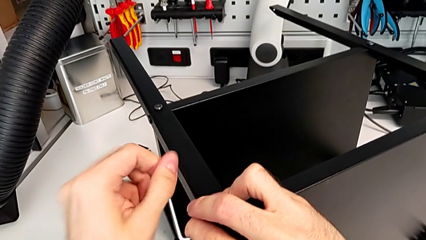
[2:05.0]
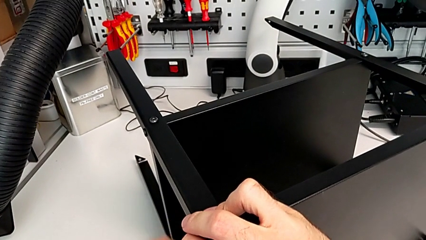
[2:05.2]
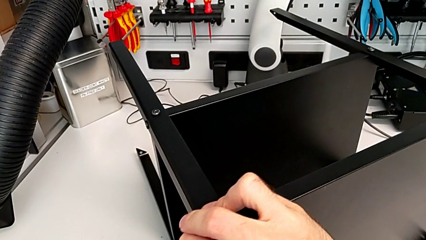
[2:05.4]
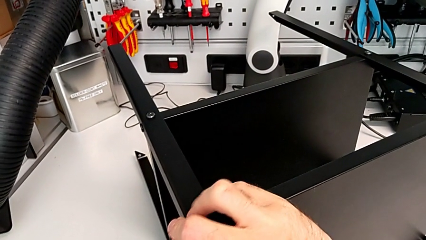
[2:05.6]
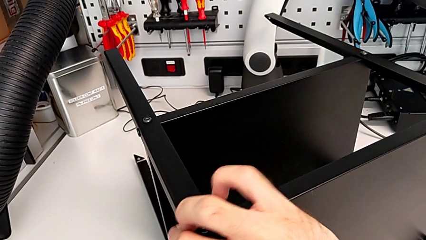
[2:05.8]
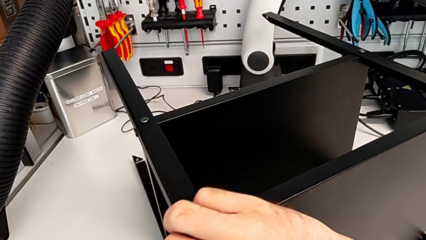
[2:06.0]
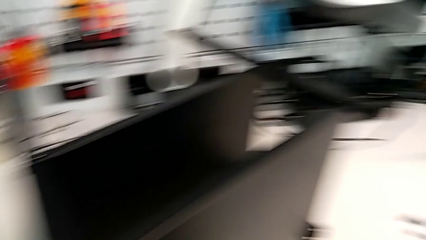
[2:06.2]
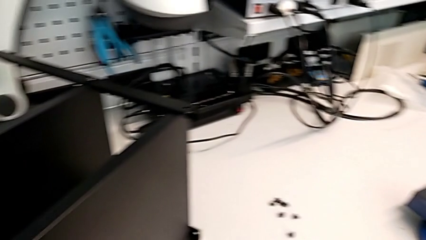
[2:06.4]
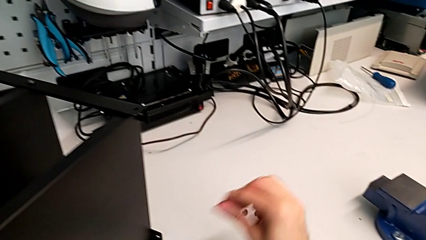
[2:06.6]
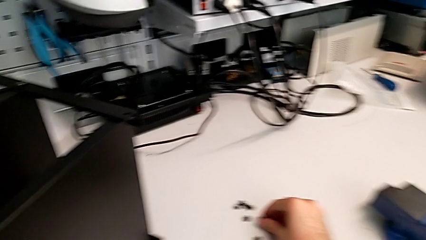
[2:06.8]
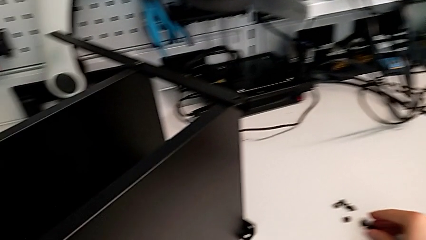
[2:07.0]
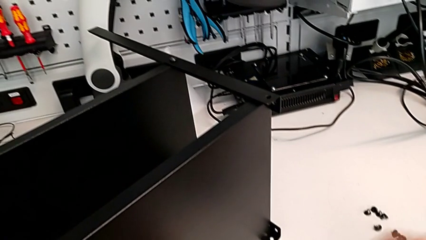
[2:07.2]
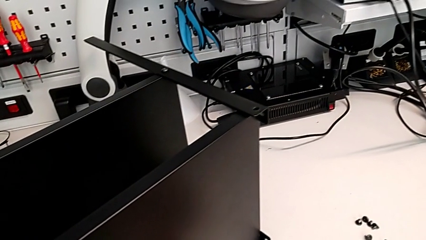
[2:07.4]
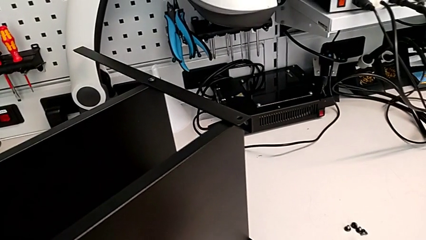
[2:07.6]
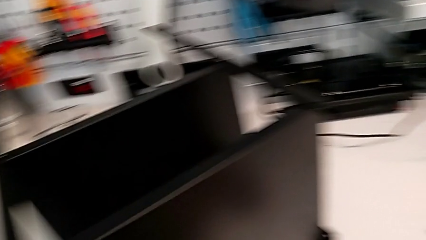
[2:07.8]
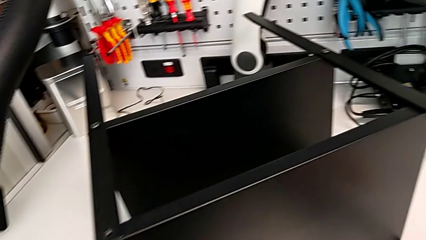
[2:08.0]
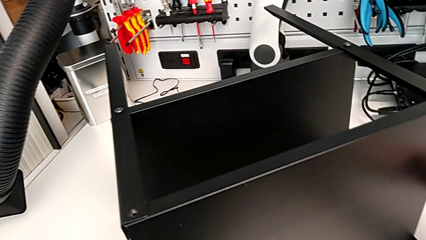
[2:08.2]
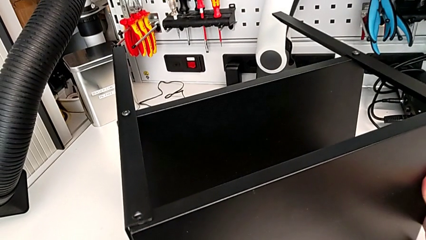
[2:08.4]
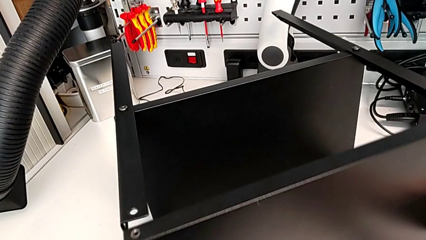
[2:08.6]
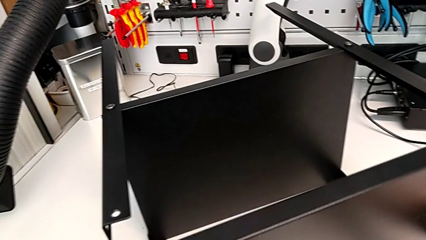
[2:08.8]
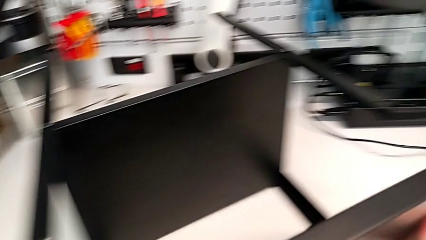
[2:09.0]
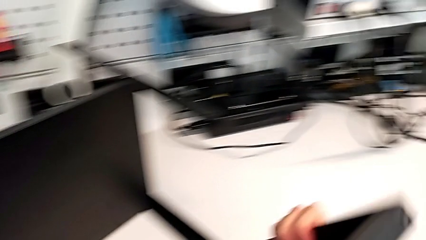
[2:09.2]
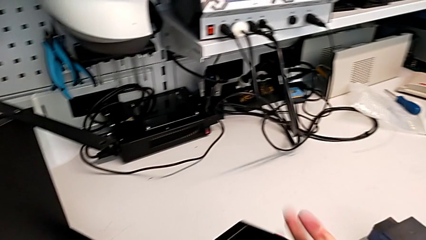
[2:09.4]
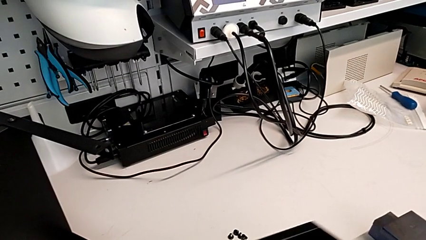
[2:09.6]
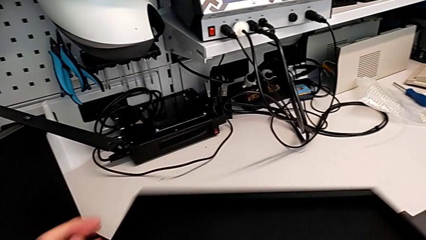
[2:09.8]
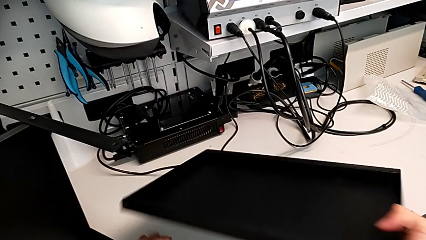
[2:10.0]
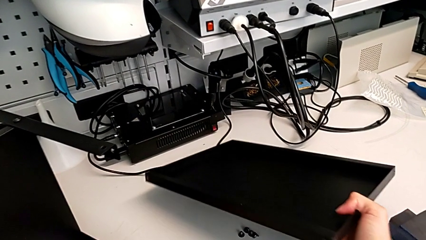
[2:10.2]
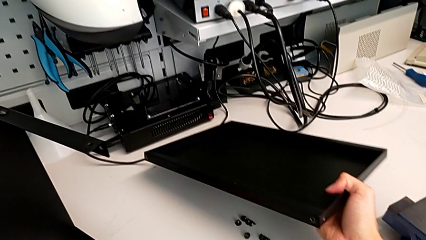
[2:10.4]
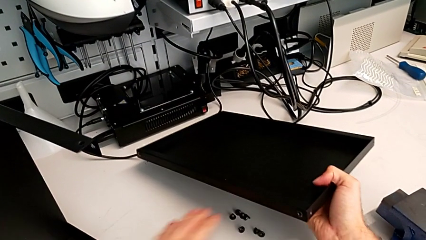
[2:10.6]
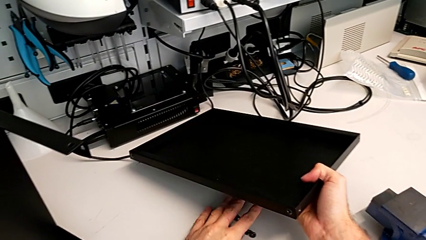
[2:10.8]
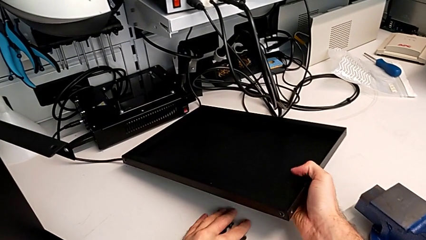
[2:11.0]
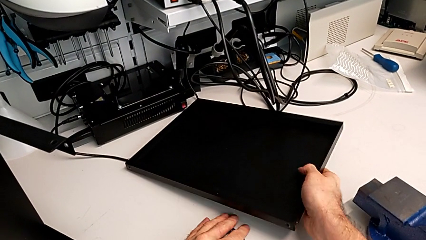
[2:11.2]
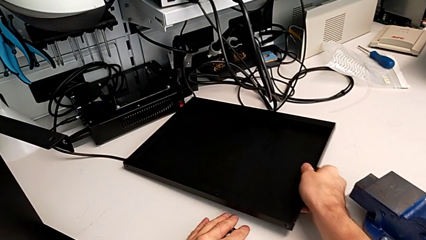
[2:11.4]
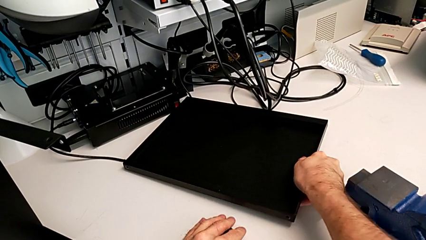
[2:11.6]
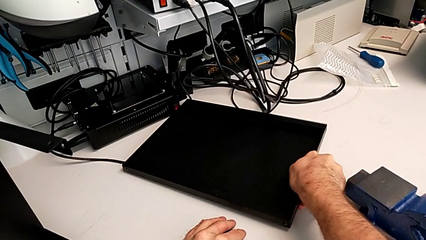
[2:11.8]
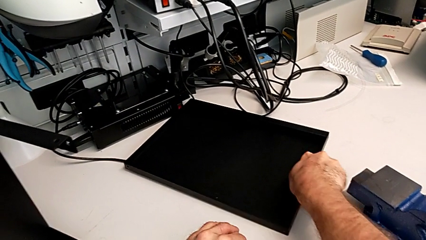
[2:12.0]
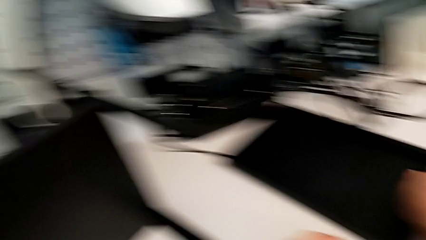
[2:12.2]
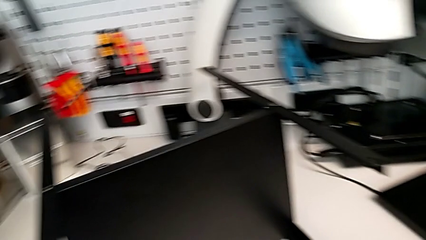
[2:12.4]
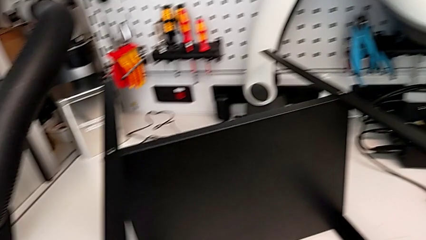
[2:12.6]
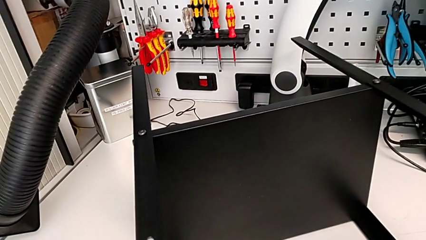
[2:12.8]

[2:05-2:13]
The camera wearer is unscrewing the last hex socket head from the top table. They withdraw the Allen wrench, disassemble the hex socket head, place it, disassemble the top nightstand, place the nightstand and grab the hex socket head with the left hand.

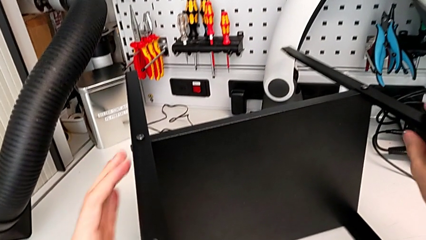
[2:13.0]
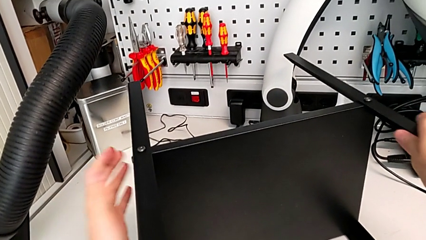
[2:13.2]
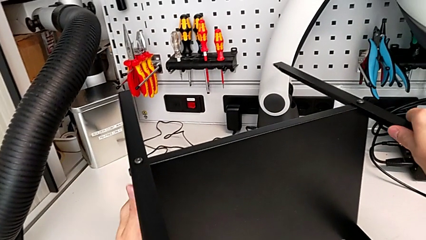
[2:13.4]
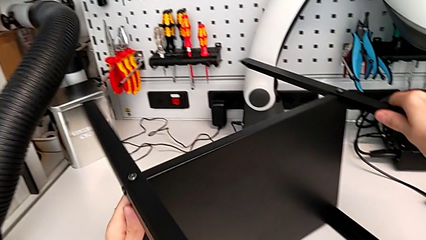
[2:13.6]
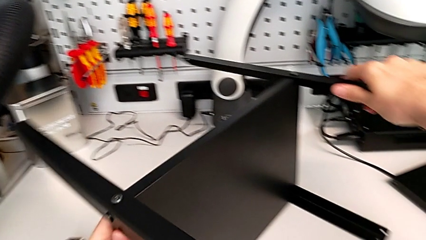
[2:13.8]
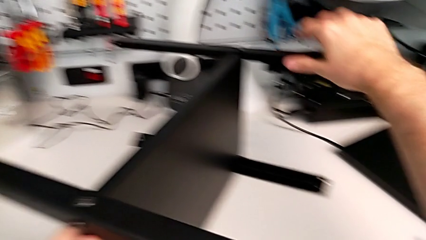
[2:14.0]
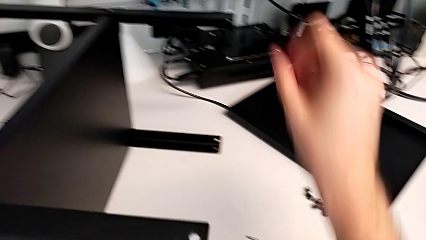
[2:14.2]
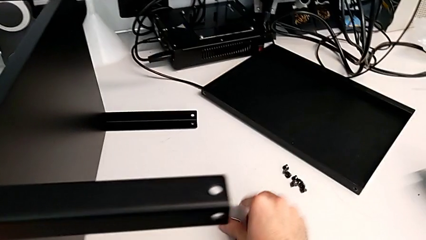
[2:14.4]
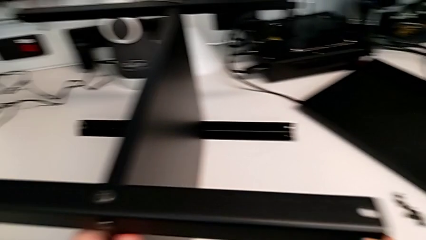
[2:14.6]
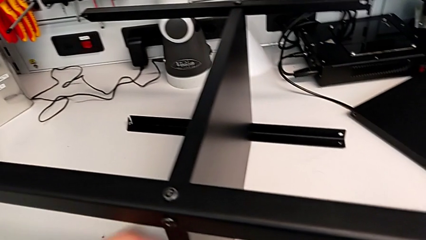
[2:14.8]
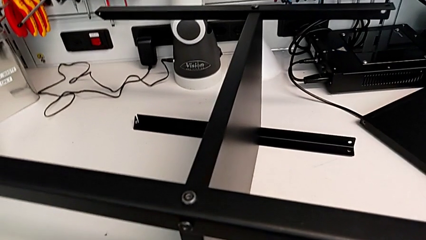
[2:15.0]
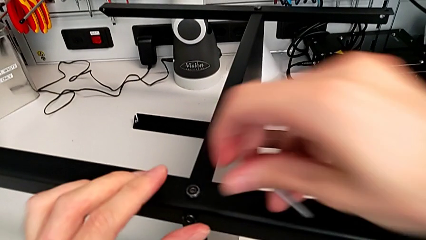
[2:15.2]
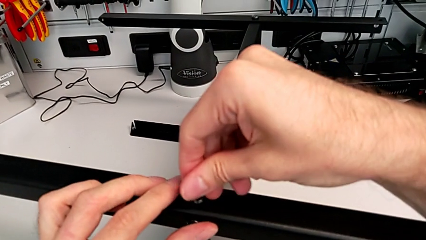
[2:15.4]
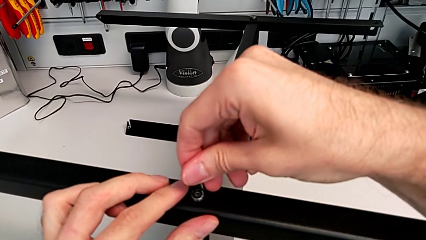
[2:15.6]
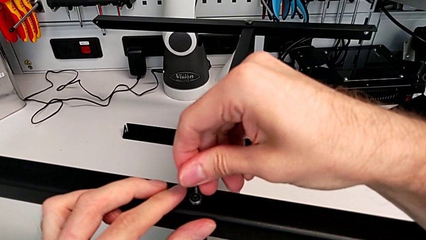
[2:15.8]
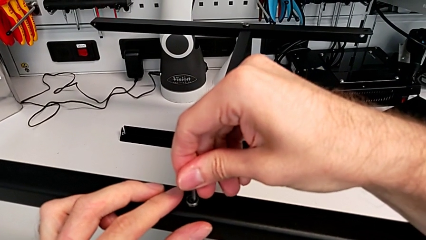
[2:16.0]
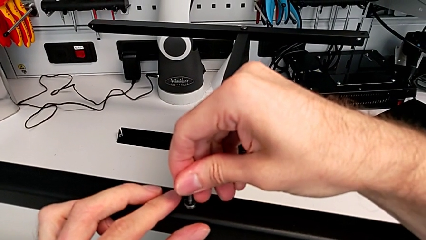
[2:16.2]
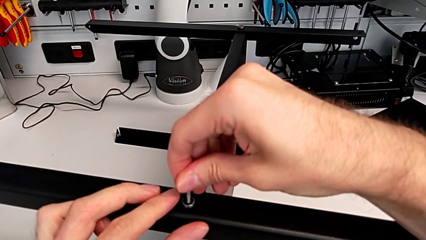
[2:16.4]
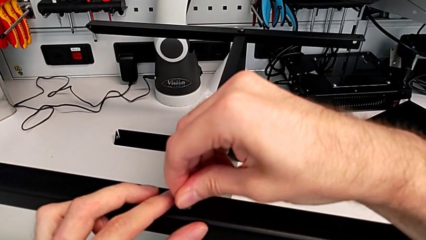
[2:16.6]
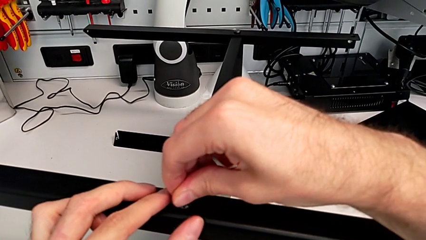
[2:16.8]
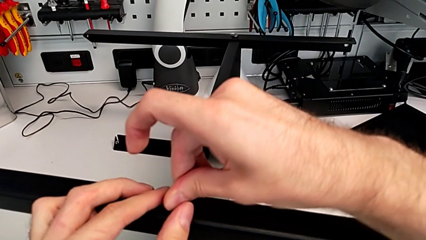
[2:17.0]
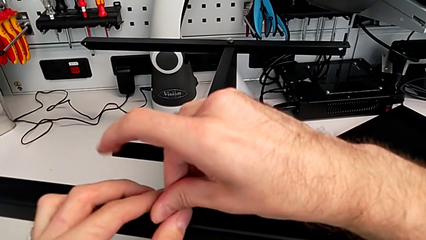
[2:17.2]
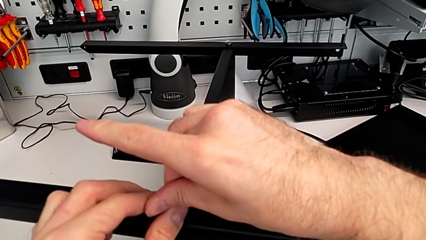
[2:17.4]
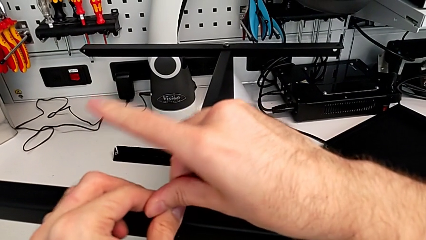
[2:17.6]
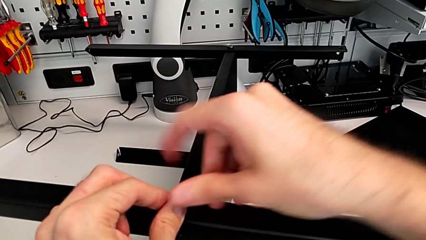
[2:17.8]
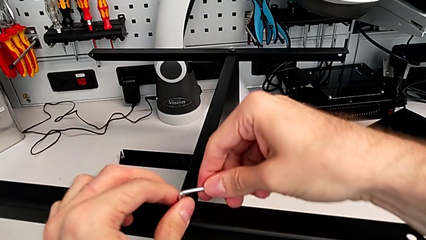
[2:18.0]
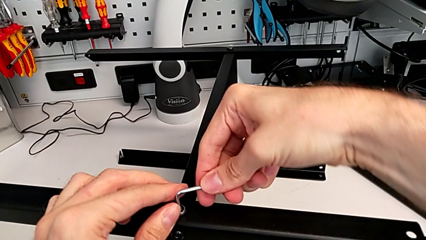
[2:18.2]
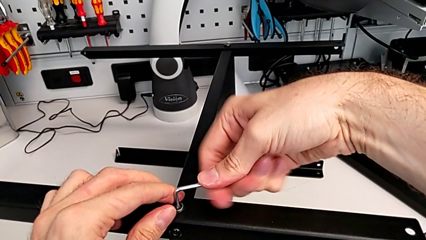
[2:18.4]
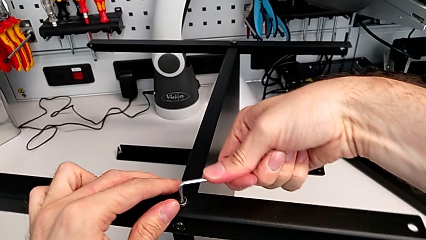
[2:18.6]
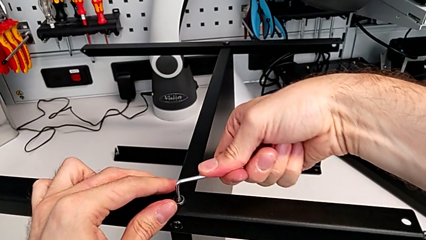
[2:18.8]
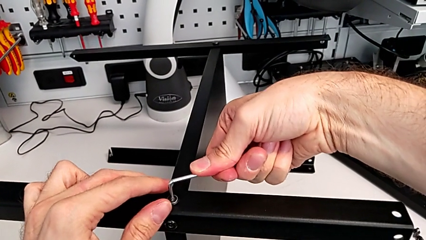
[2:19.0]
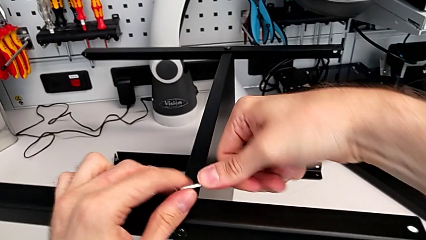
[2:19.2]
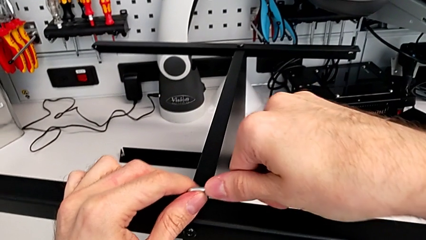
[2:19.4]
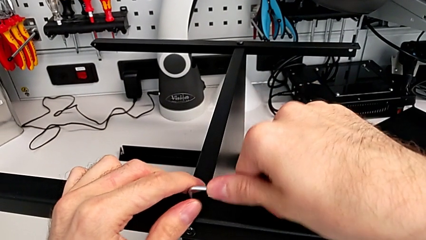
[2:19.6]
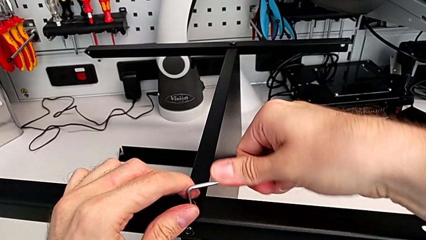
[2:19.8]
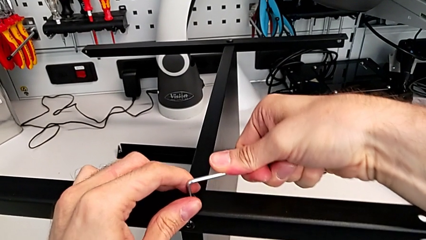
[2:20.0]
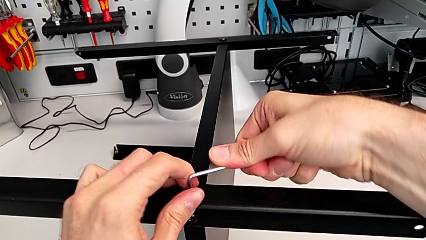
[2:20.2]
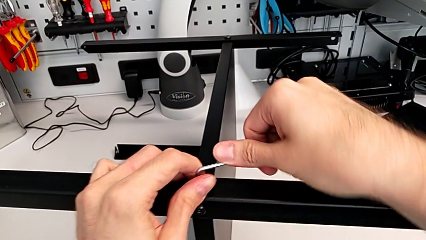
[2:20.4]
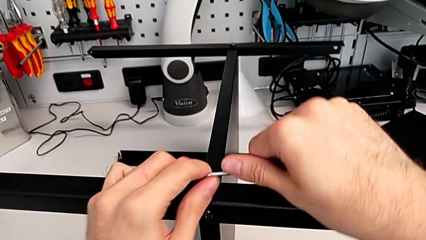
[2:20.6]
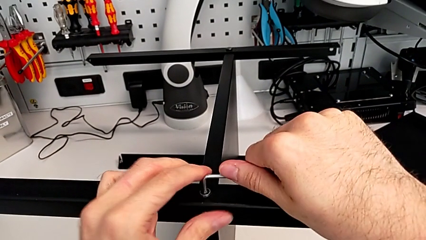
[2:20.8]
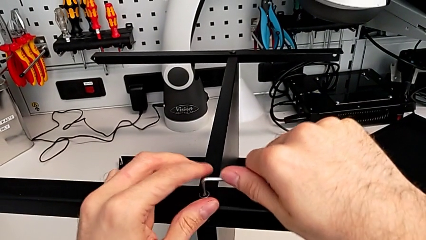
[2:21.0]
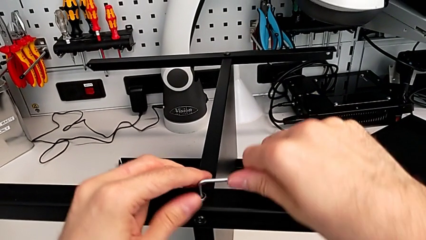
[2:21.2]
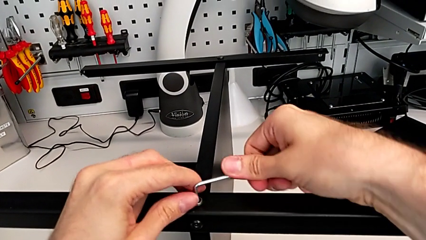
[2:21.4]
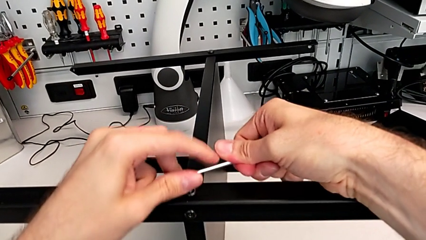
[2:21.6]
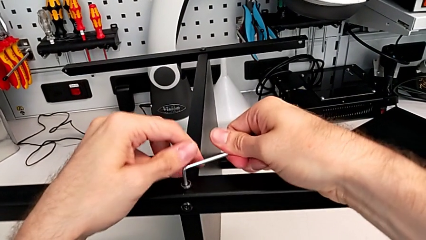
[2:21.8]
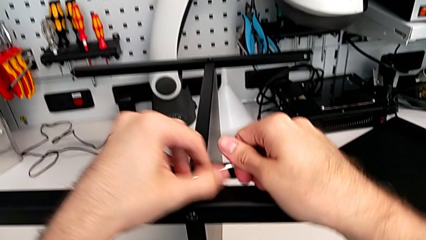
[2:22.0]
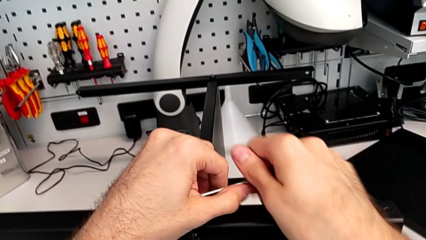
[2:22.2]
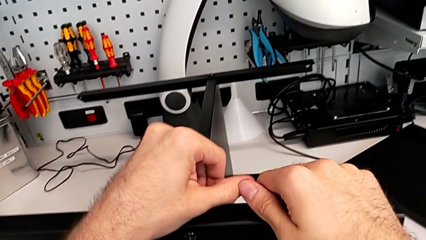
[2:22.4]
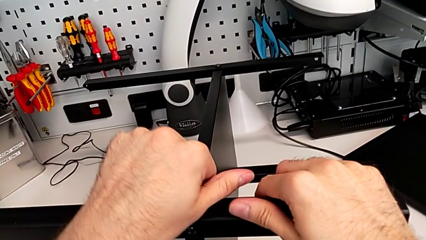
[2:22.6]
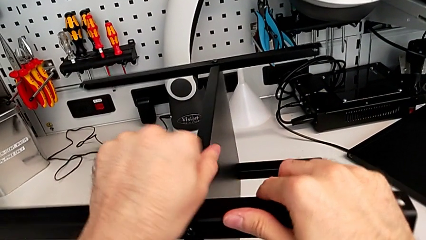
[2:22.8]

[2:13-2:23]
The camera wearer is disassembling the first leg of the table. They rotate the nightstand, grab the Allen wrench, insert it and wrongly insert it.
